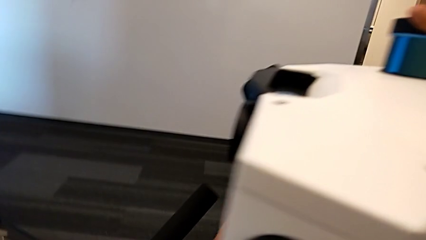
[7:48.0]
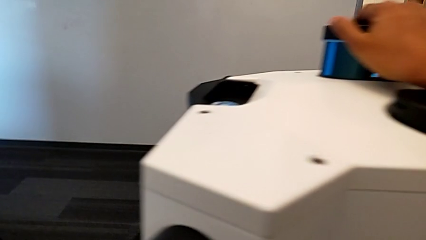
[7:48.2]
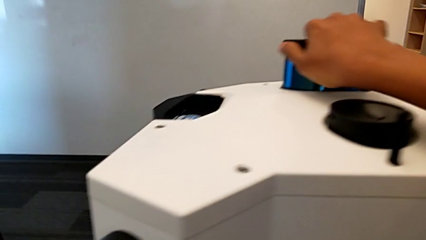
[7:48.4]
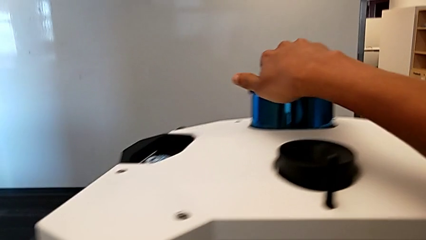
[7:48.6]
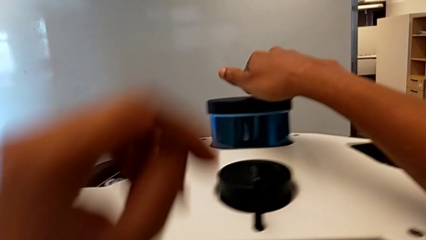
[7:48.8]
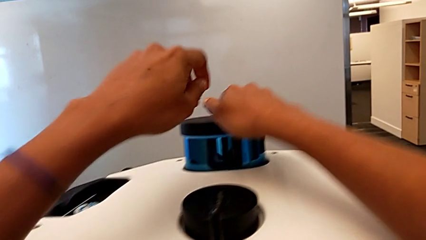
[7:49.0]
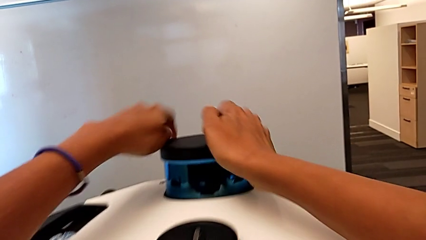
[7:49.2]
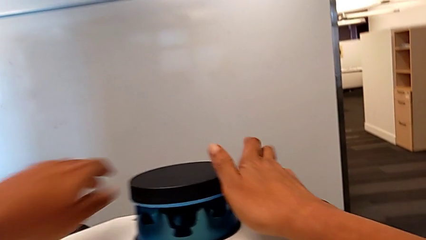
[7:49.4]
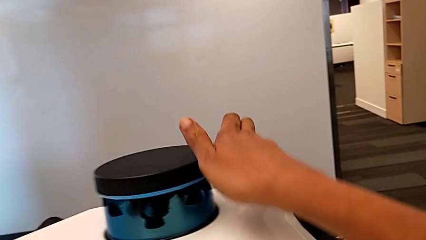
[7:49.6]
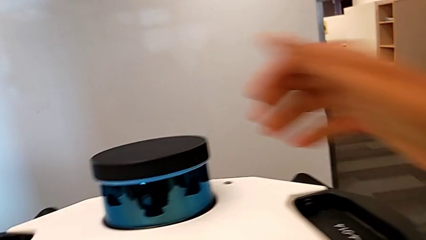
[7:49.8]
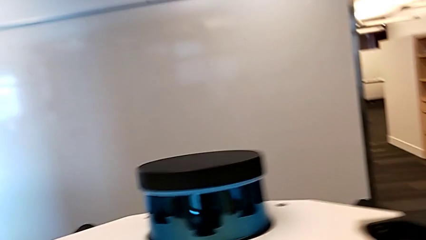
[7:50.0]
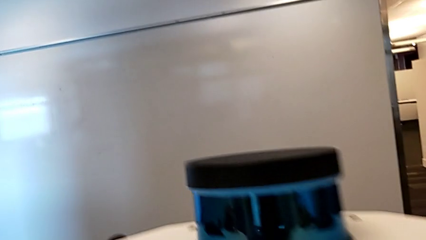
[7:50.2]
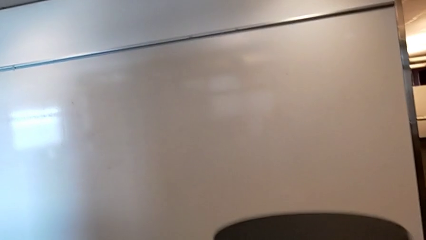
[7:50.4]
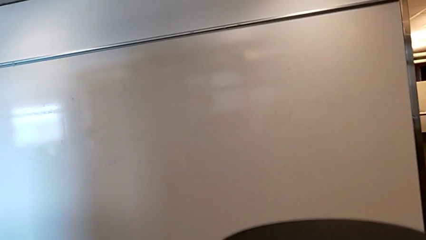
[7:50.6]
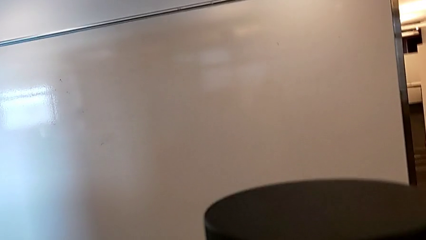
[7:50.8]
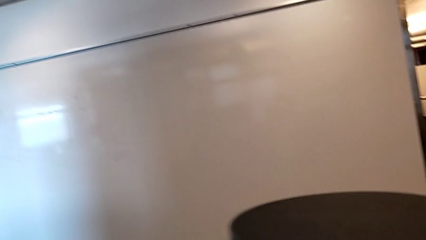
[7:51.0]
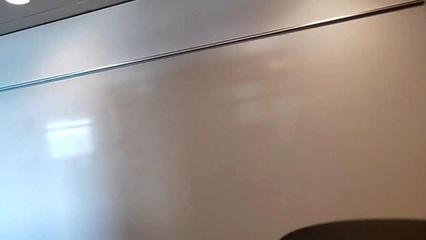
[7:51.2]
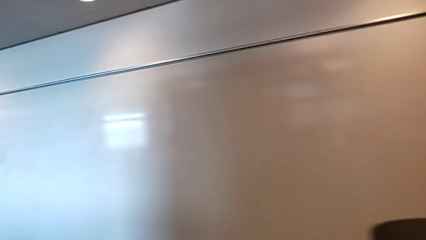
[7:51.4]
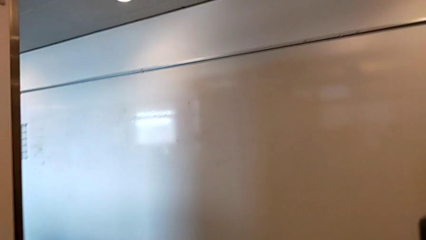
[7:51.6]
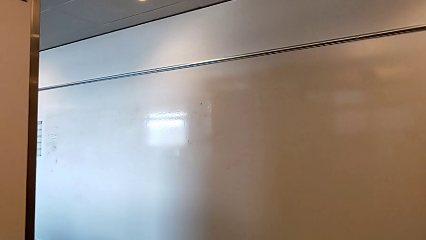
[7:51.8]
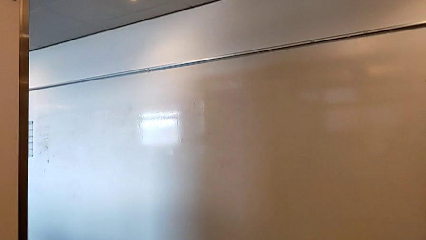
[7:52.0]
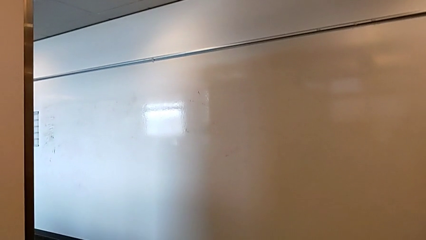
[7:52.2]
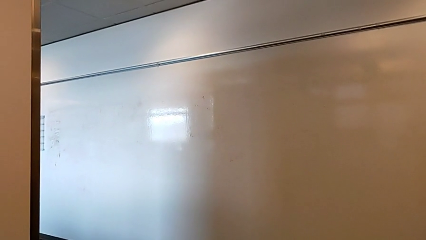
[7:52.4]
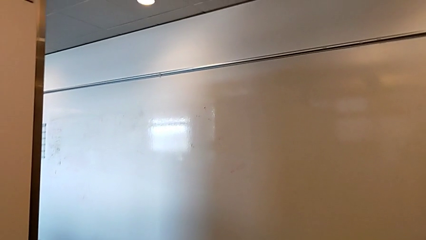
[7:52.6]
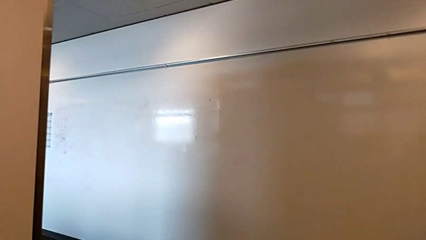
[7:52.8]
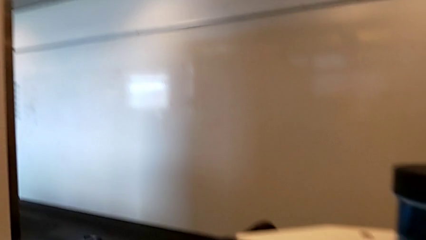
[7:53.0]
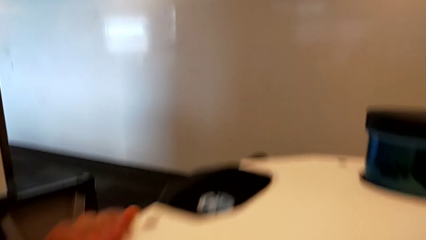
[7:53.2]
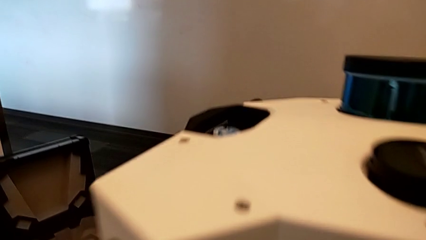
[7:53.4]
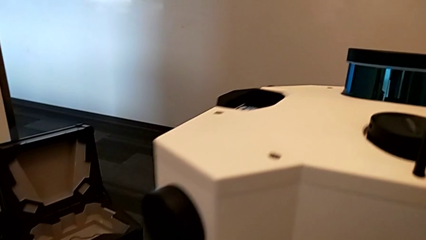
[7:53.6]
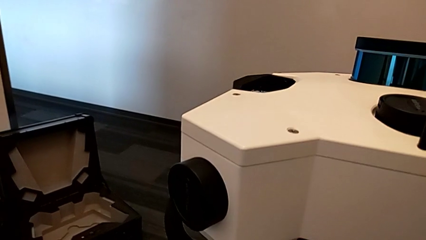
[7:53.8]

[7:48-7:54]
The camera wearer is pushing the M6 head down. They keep pushing the M6 head.

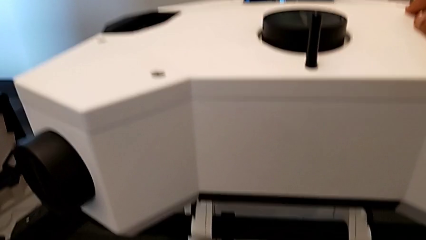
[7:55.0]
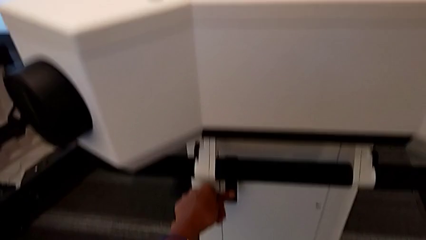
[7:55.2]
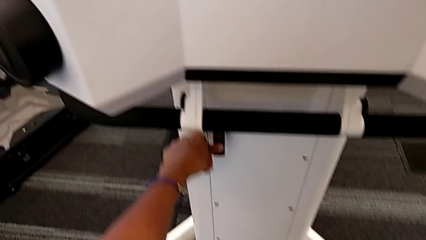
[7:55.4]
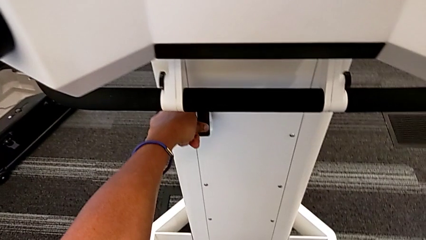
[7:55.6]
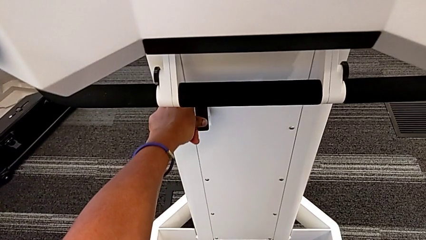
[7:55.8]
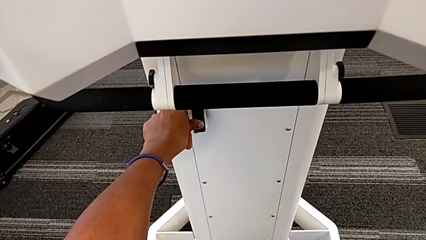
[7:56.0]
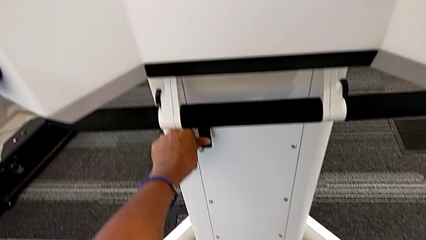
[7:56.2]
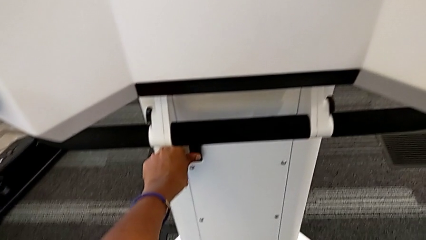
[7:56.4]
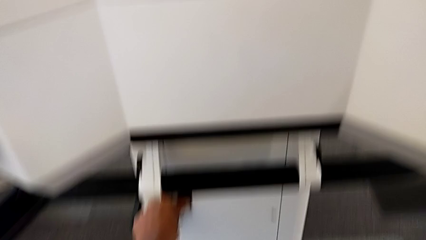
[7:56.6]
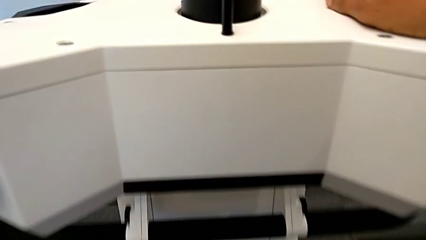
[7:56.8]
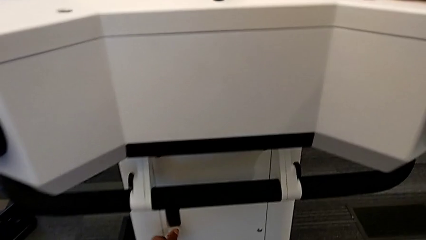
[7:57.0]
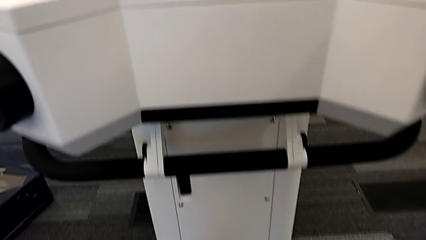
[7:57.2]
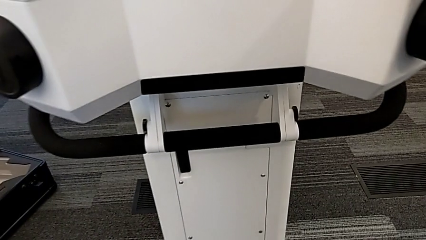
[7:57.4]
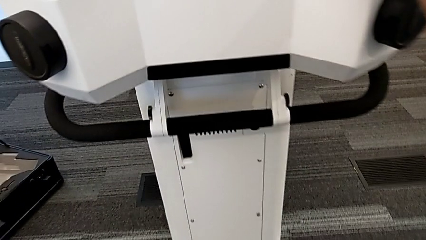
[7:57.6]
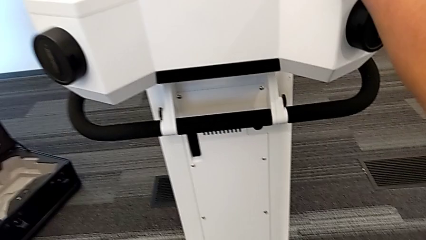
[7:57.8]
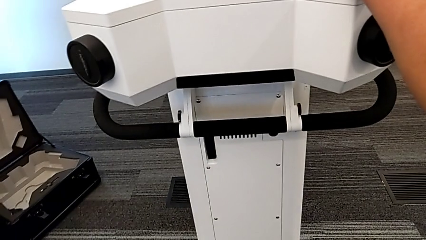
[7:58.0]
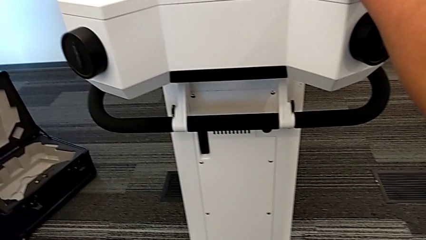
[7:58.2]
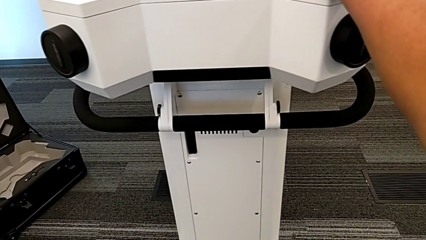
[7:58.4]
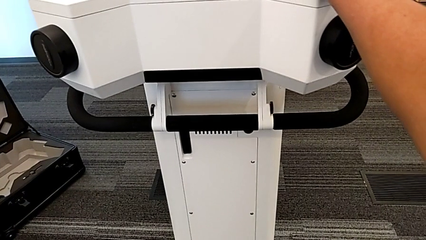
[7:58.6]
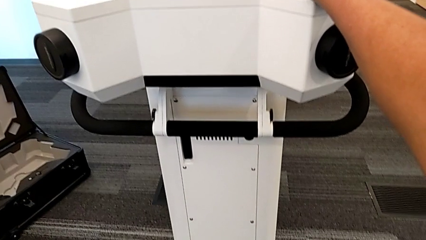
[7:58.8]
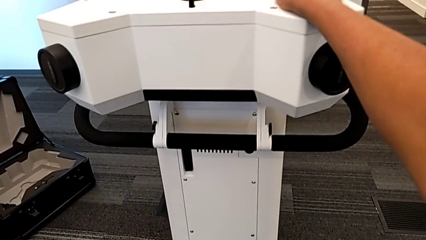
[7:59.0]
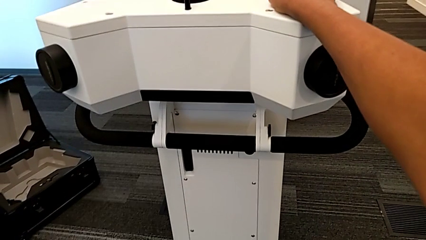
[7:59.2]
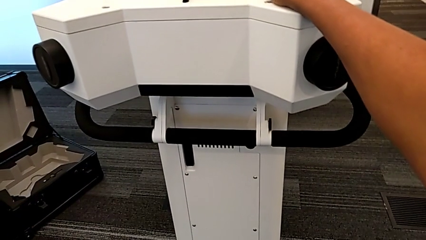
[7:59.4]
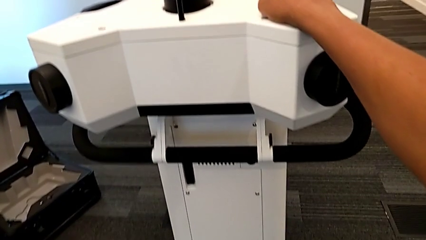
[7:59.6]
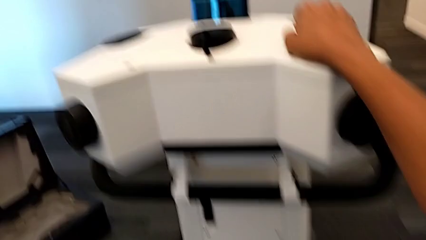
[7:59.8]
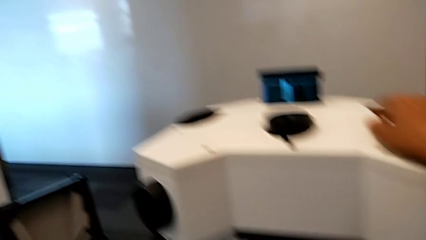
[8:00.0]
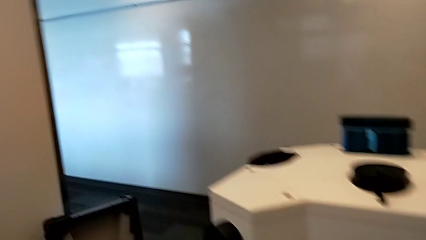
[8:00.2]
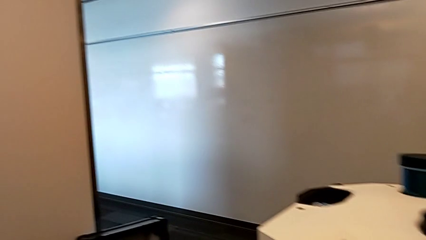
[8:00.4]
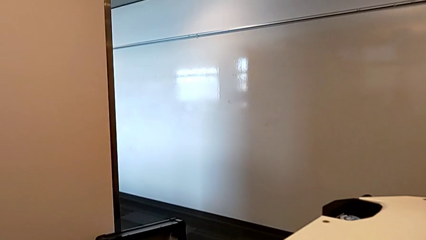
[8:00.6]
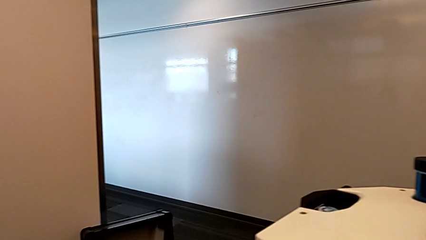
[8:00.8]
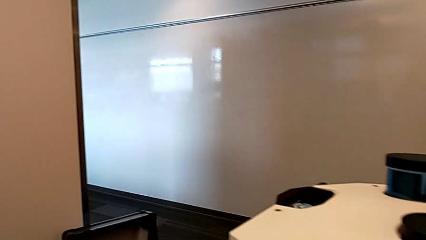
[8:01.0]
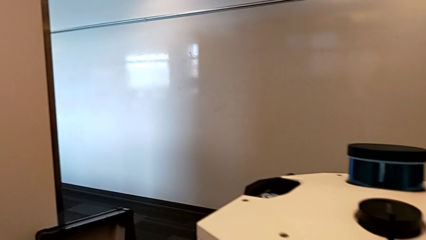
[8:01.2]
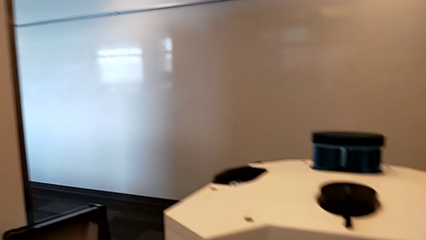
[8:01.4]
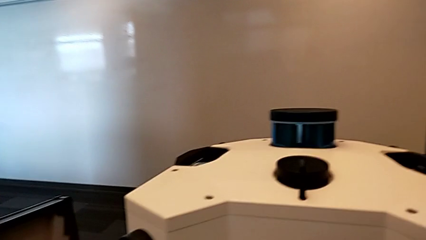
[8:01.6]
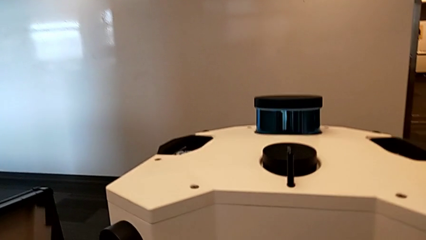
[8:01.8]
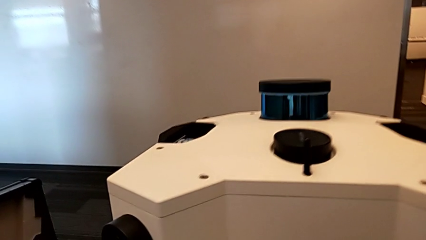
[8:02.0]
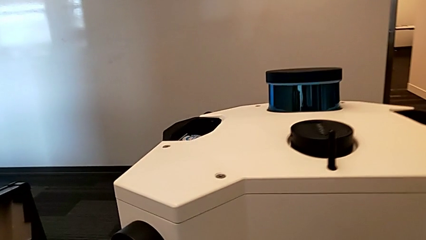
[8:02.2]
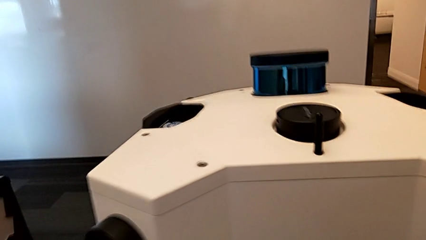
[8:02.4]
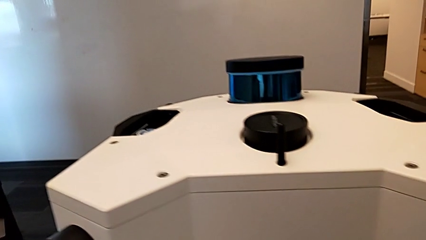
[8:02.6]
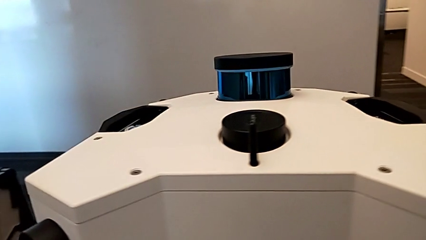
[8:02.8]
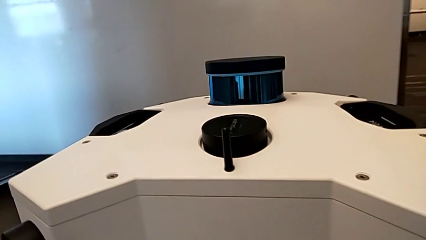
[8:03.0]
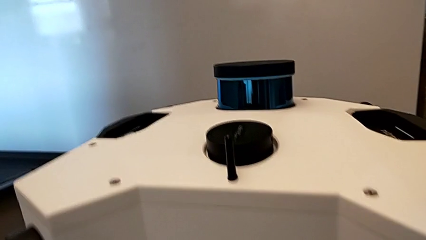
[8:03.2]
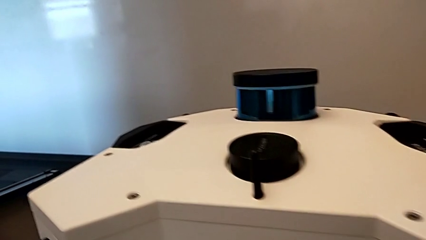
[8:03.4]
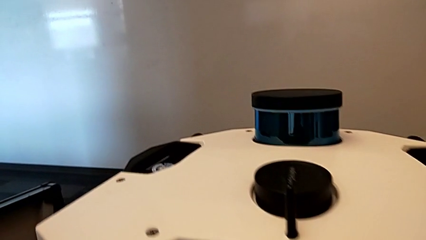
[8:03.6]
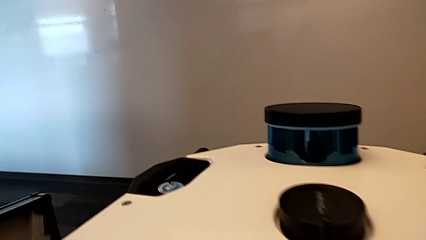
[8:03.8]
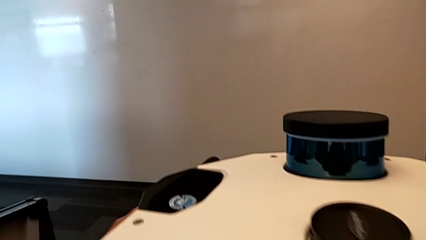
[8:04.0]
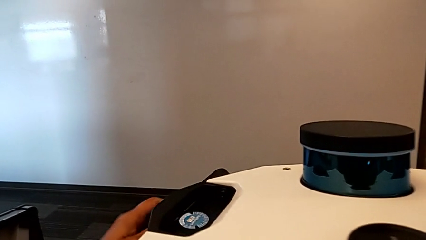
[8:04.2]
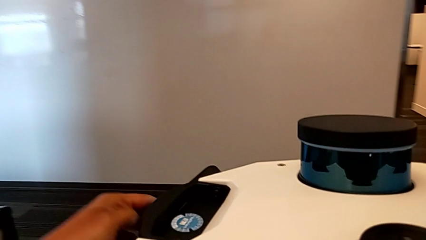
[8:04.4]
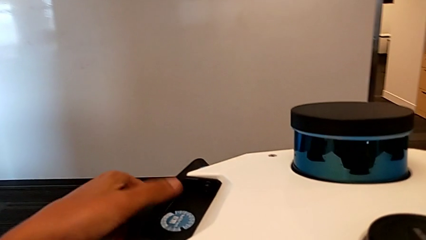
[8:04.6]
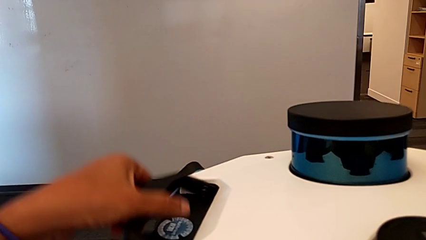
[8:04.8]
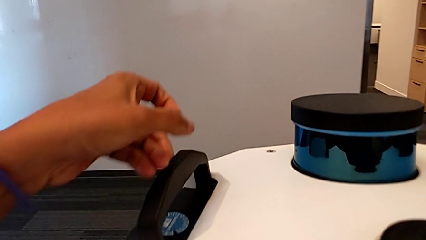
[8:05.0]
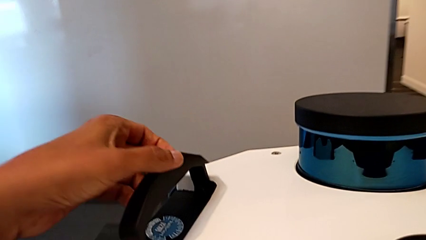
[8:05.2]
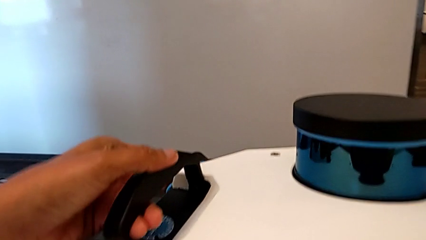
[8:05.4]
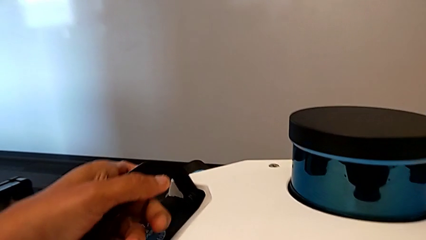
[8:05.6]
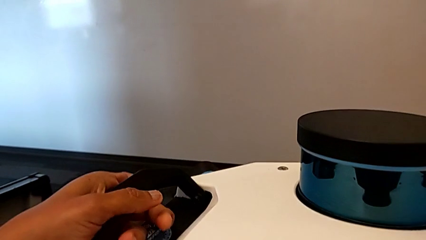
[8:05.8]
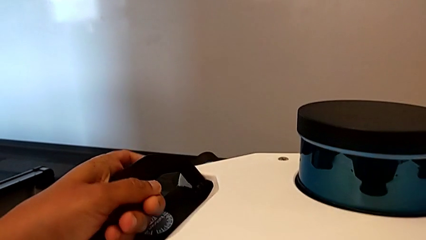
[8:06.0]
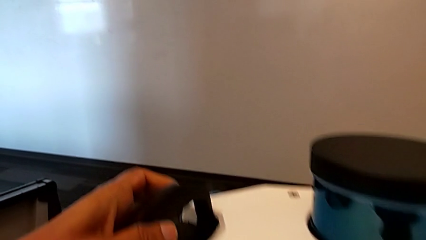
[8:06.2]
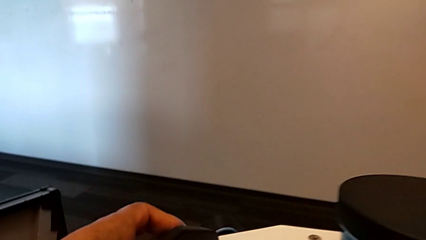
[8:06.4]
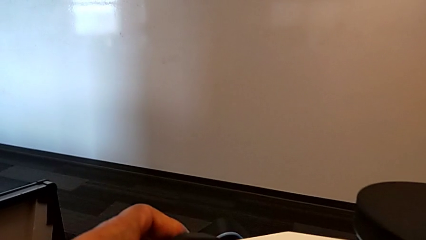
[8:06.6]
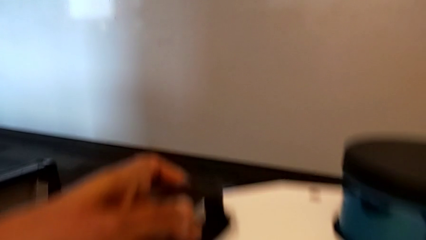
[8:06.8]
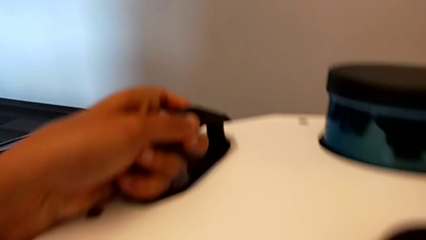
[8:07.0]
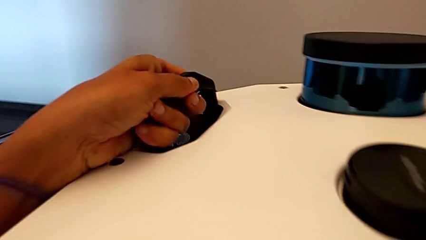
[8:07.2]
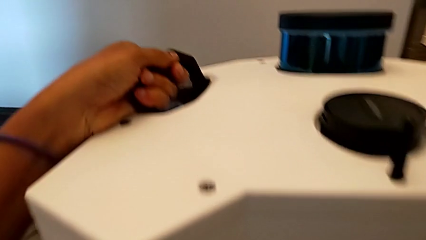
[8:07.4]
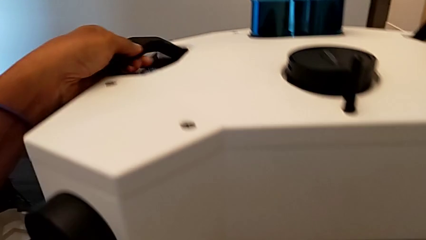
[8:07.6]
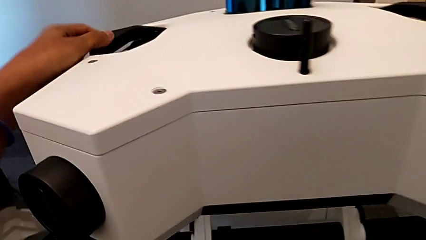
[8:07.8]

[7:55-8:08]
The camera wearer is disassembling the M6 head from the M6 body. They push the handle.
